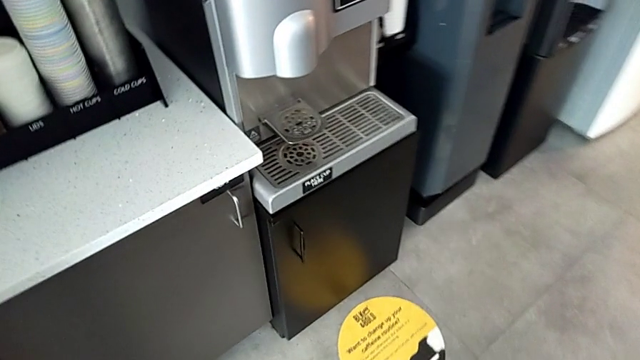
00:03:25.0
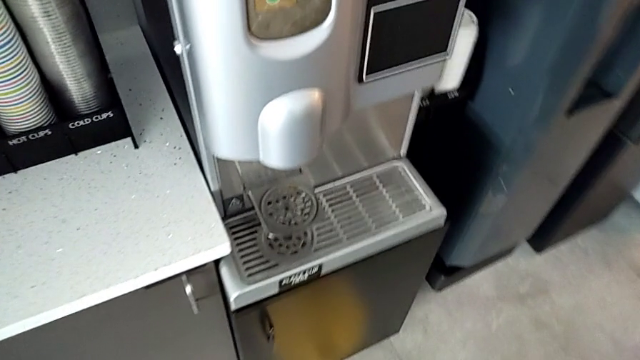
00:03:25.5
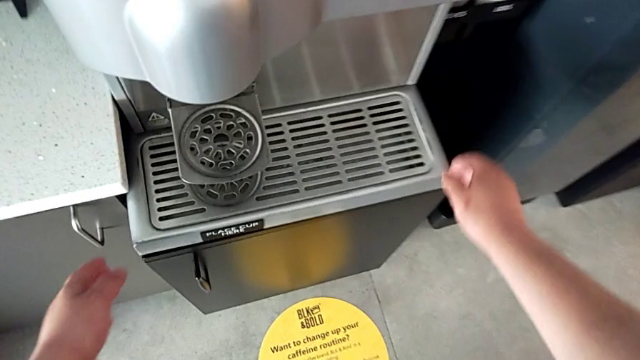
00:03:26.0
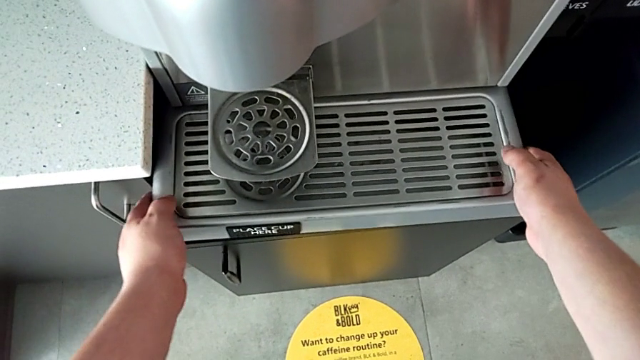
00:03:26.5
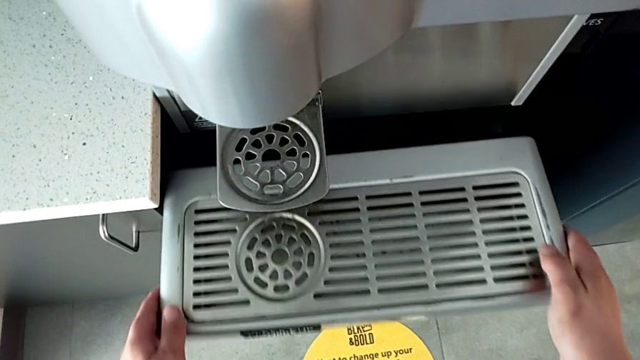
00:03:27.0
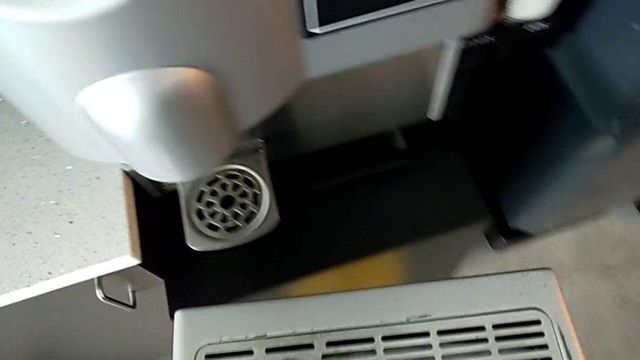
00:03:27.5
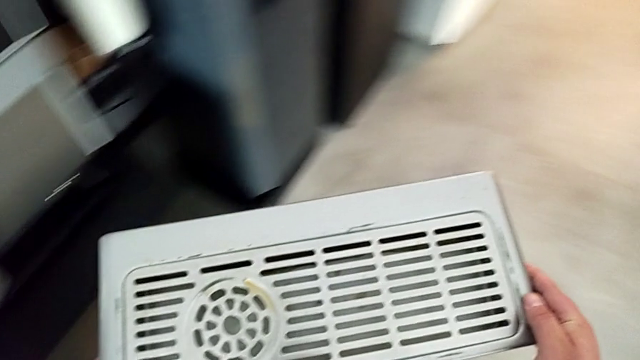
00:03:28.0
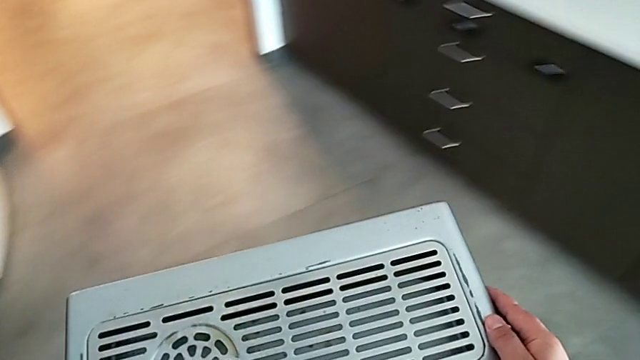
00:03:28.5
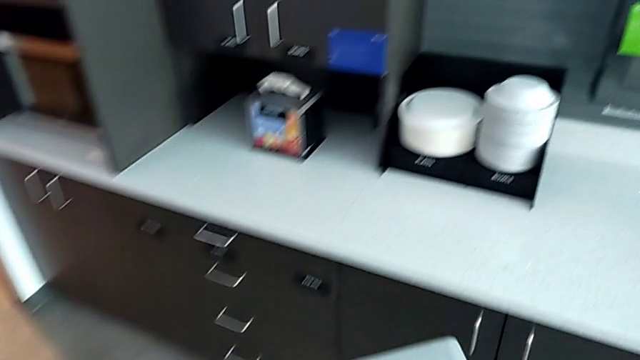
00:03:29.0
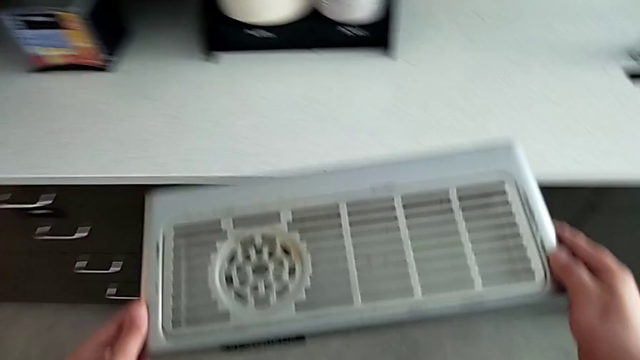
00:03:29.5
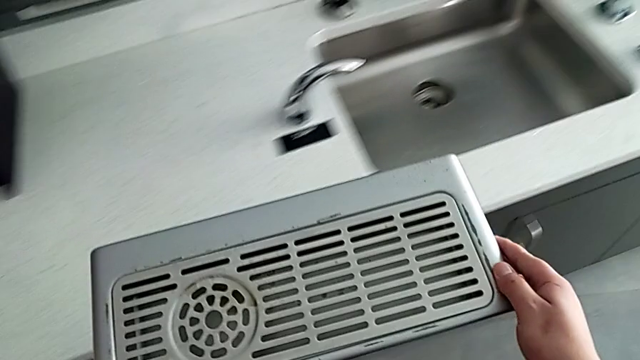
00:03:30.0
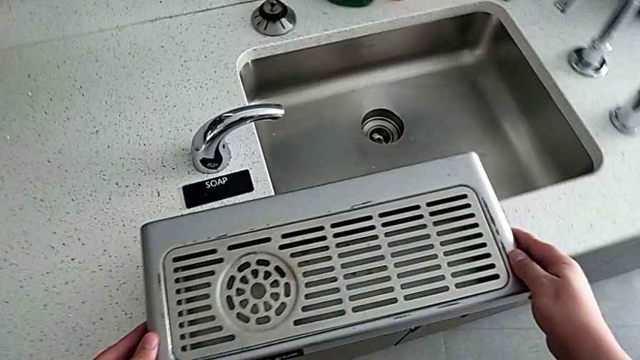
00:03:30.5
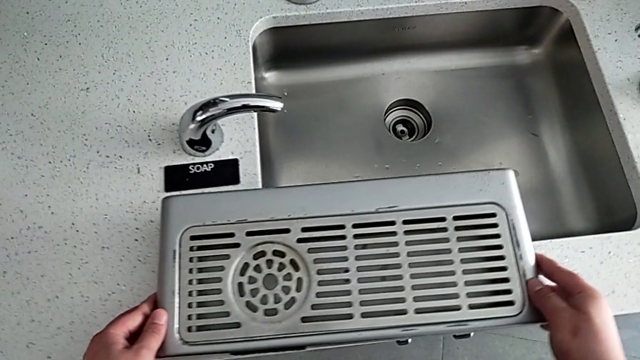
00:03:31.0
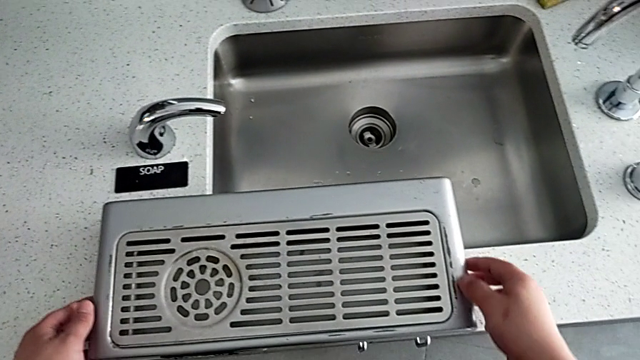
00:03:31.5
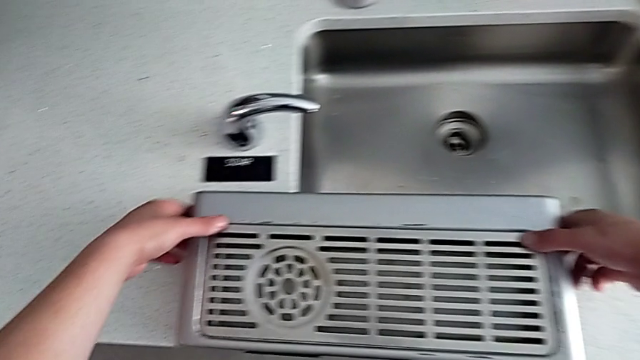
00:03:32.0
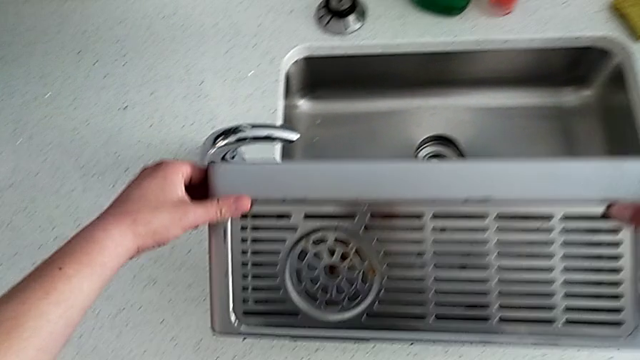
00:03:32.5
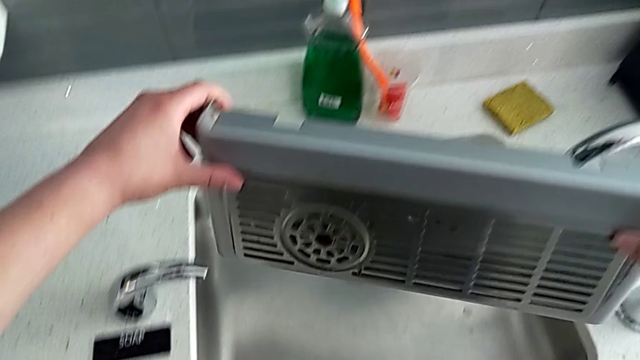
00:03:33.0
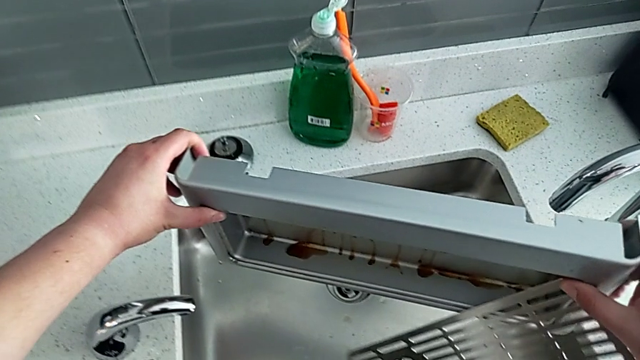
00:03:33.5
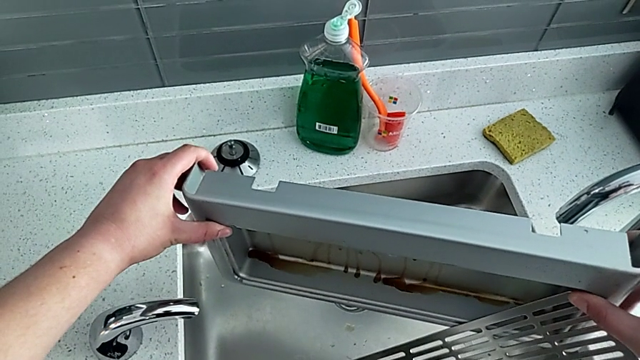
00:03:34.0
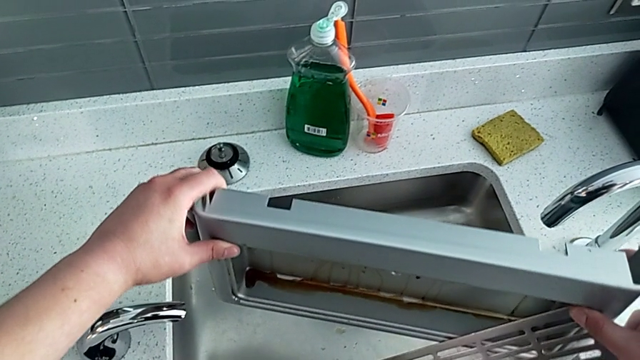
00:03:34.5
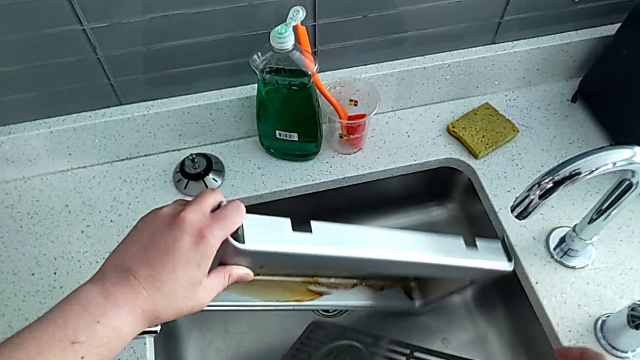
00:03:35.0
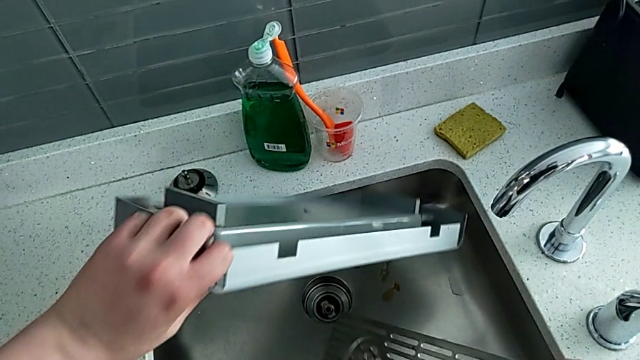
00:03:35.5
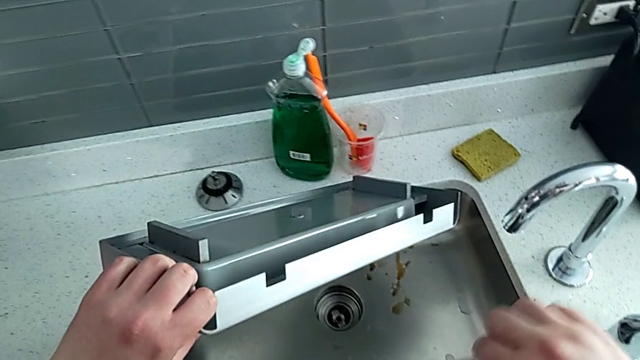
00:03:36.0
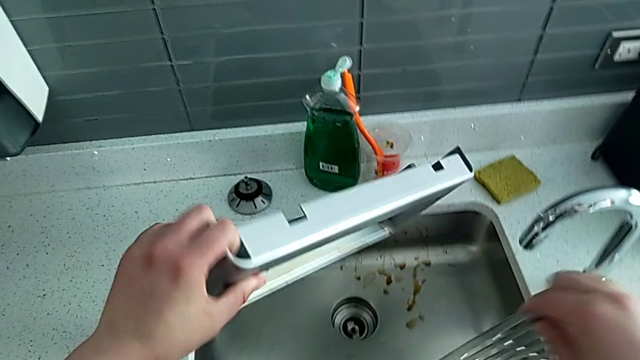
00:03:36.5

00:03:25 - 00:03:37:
The camera wearer is cleaning the drip tray. They grab the drip tray, lift it, hold it, place it and lift it. They wrongly drop the top drip tray. They empty the bottom drip tray with the left hand and grab the top drip tray with the right hand.

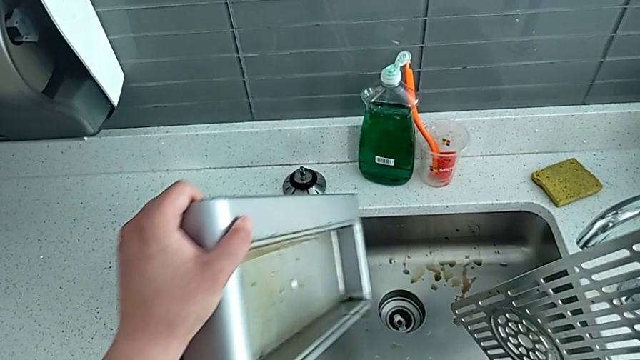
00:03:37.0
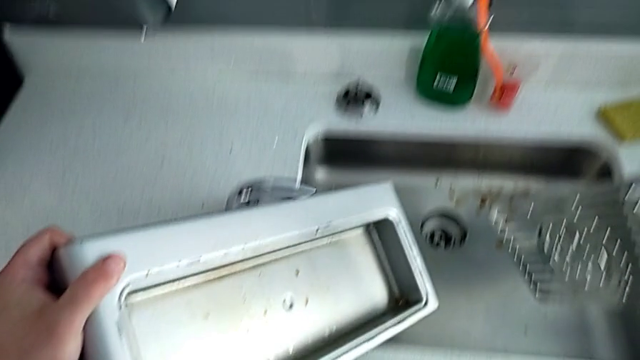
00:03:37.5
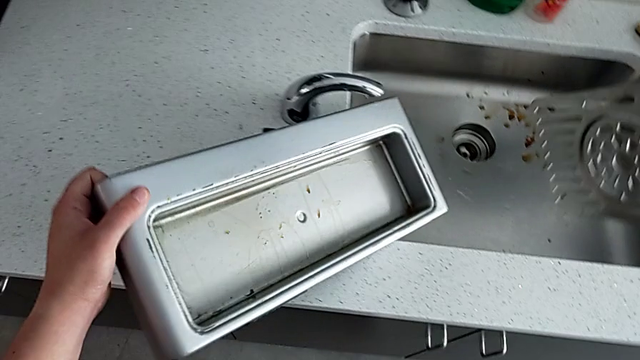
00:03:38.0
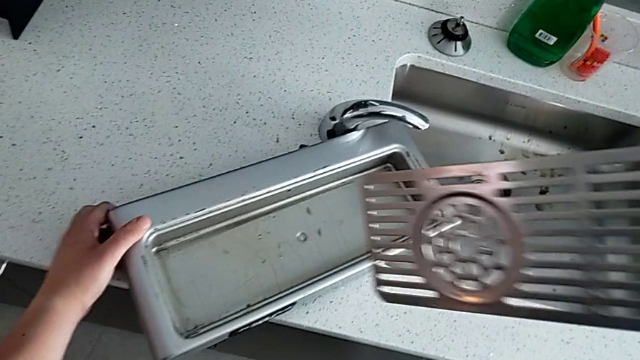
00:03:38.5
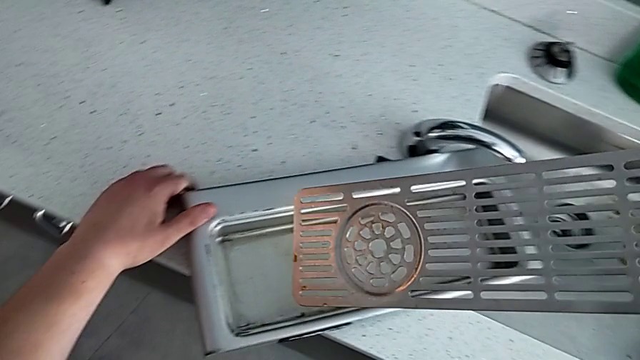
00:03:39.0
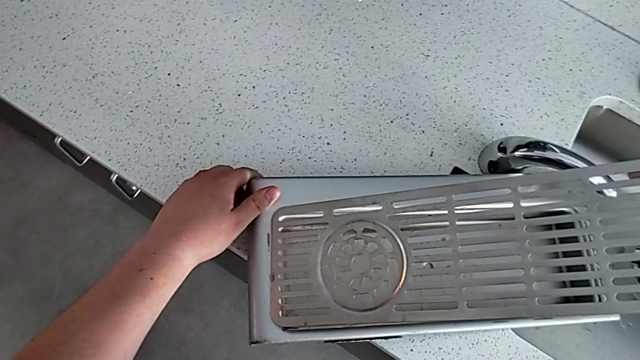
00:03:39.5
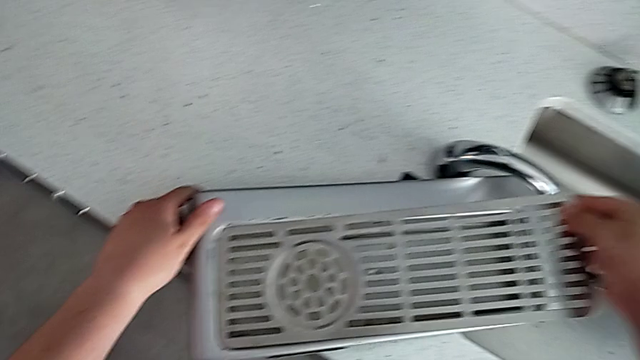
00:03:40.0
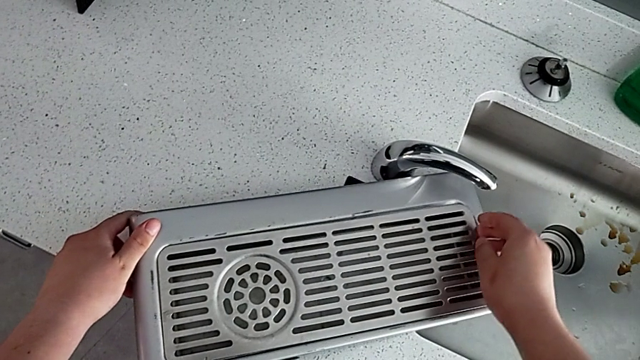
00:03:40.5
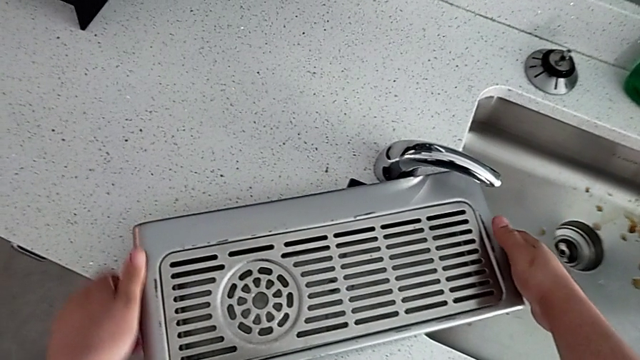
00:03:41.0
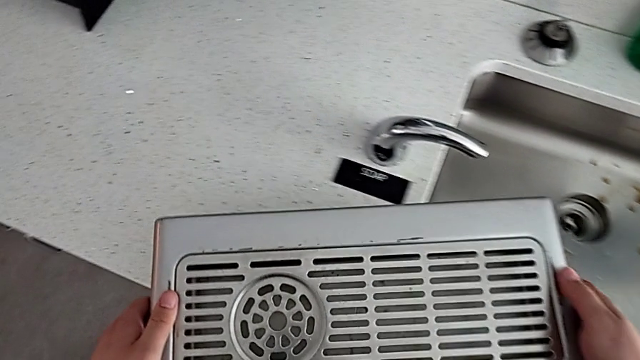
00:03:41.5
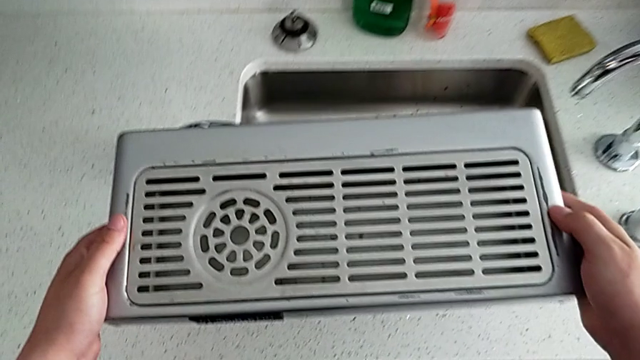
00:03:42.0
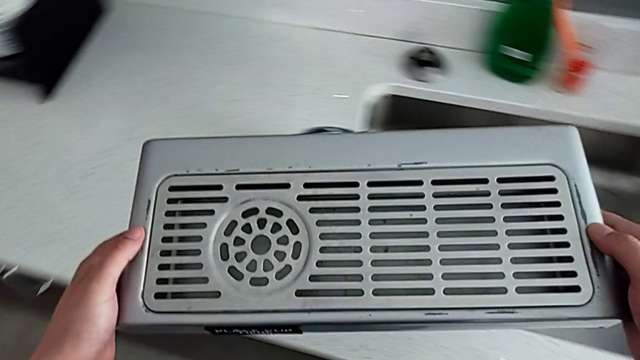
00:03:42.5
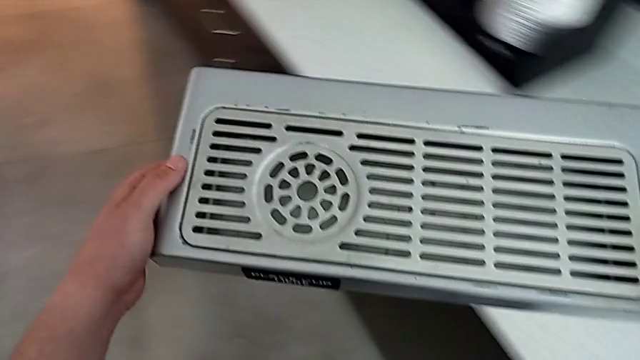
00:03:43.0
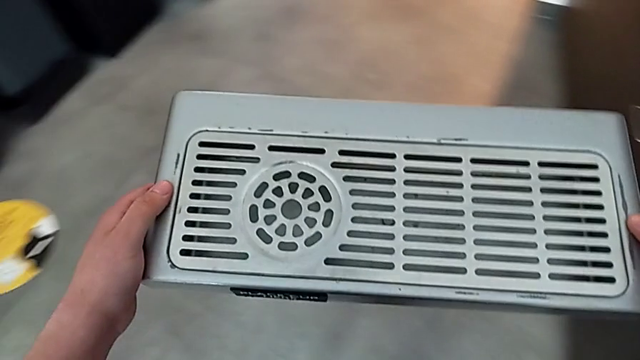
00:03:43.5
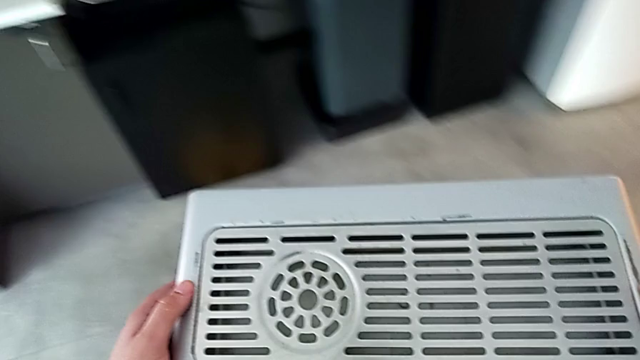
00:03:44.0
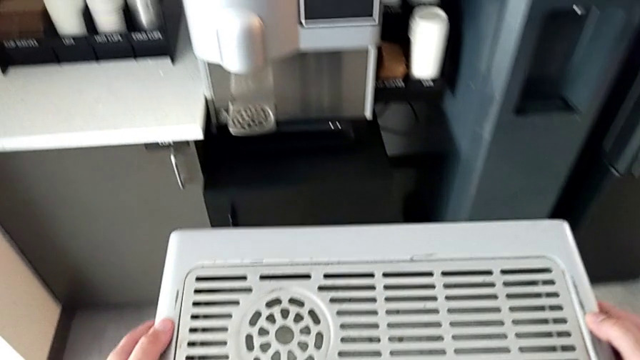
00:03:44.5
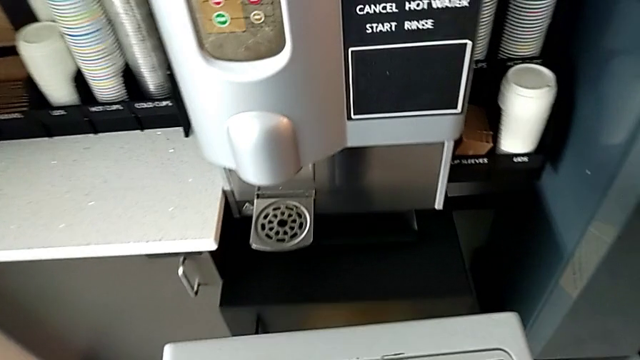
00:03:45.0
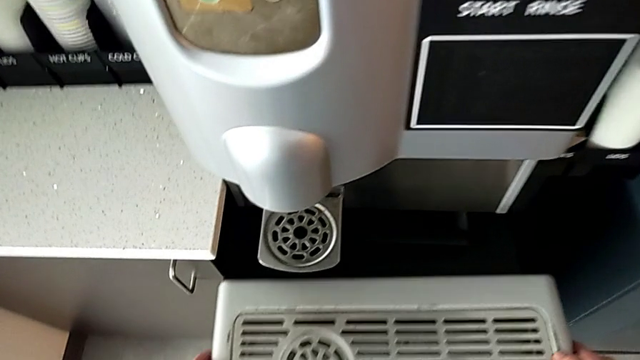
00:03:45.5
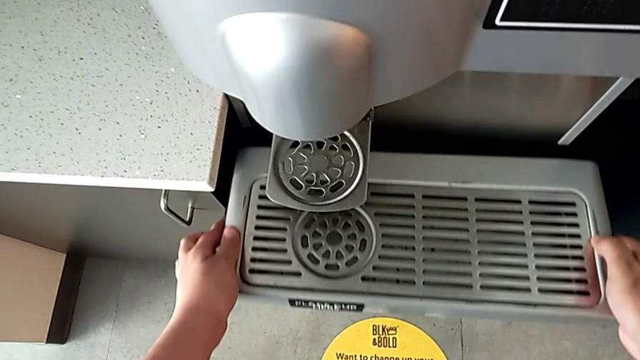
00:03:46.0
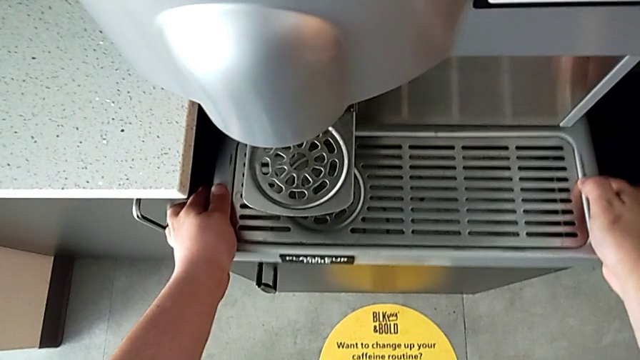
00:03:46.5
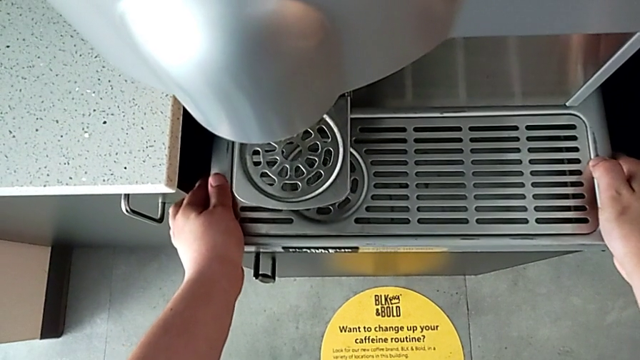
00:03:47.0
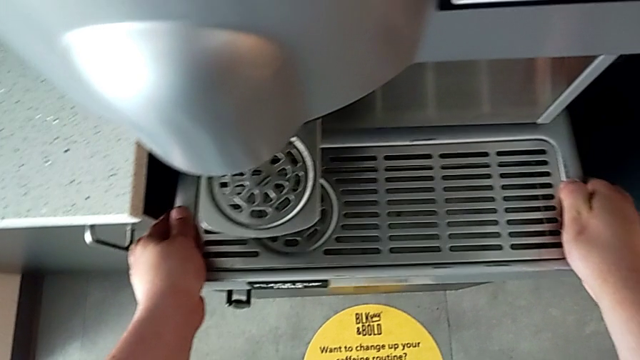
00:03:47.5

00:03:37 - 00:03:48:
The camera wearer is cleaning the drip tray. They place the bottom drip tray with the left hand and assemble the top drip tray with the right hand. They hold the drip tray and begin to assemble it.
